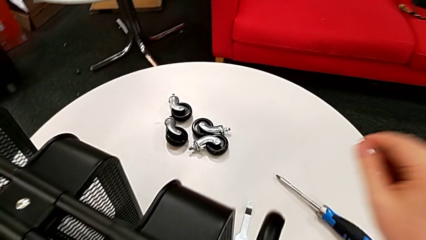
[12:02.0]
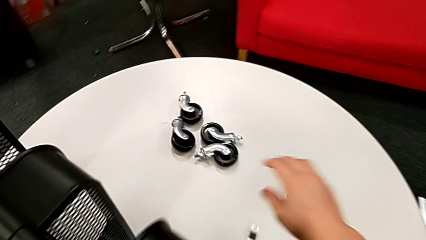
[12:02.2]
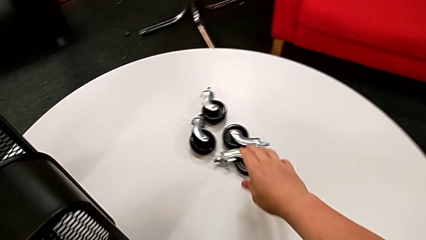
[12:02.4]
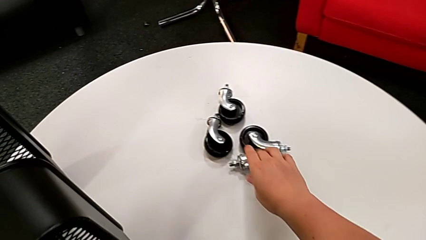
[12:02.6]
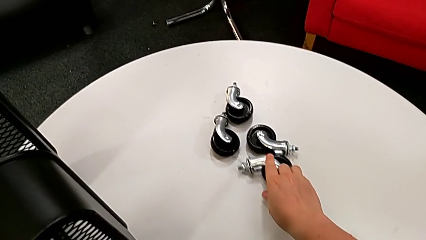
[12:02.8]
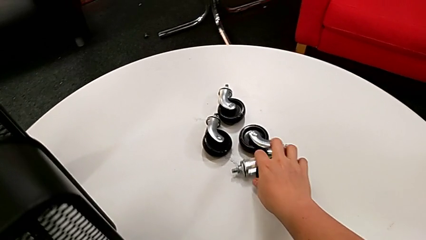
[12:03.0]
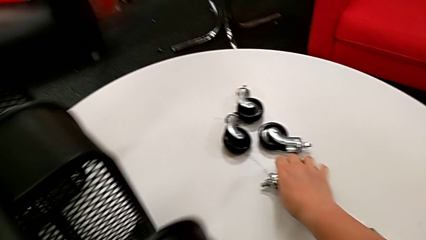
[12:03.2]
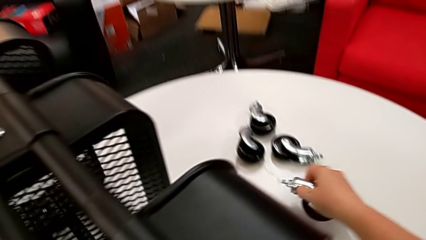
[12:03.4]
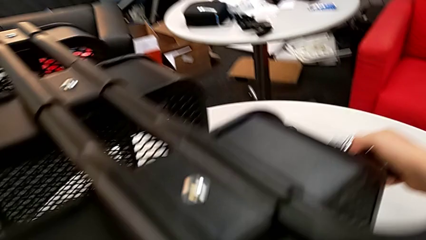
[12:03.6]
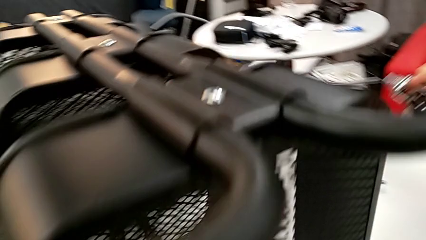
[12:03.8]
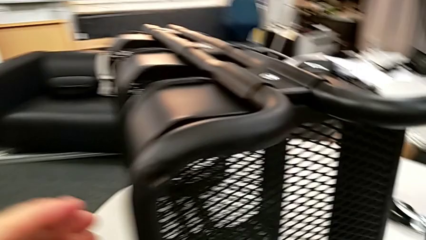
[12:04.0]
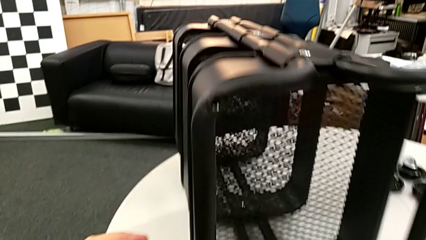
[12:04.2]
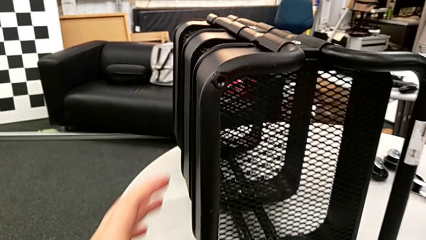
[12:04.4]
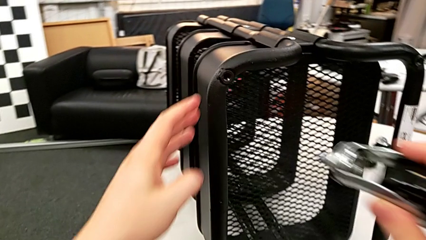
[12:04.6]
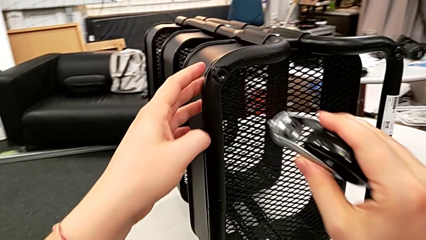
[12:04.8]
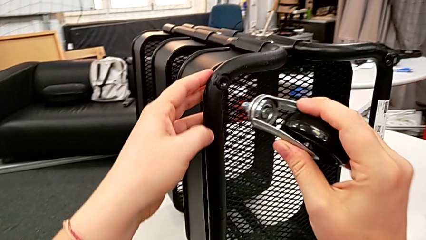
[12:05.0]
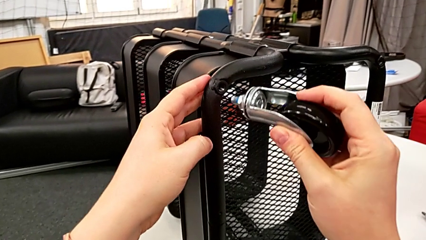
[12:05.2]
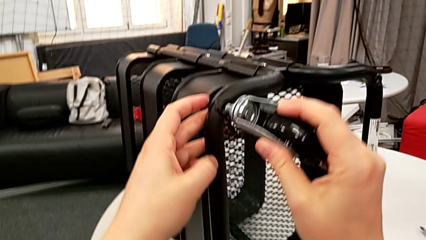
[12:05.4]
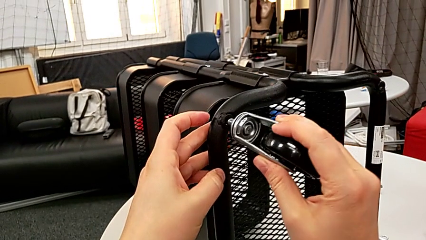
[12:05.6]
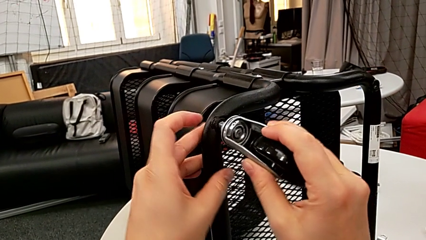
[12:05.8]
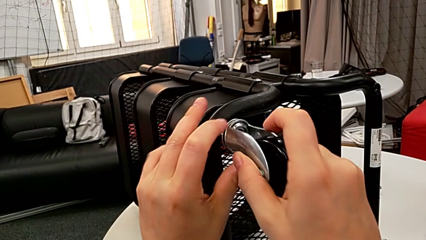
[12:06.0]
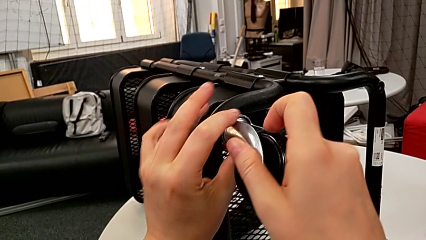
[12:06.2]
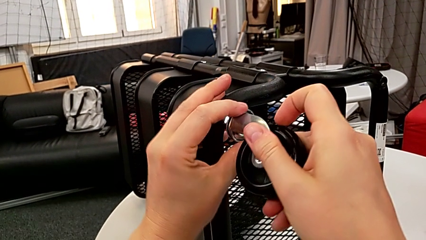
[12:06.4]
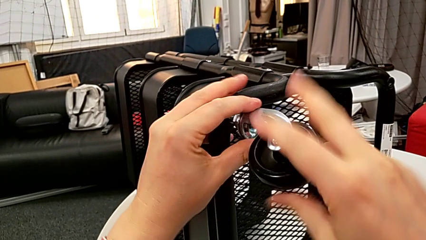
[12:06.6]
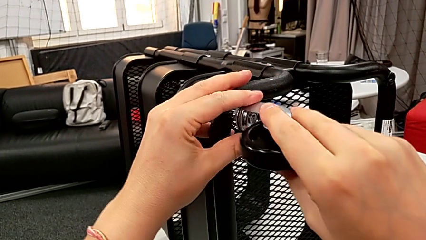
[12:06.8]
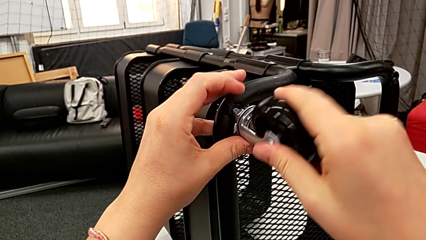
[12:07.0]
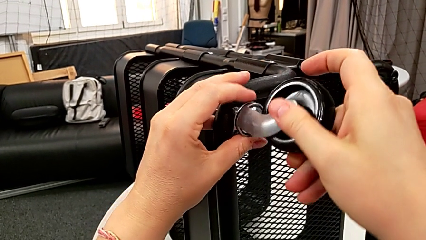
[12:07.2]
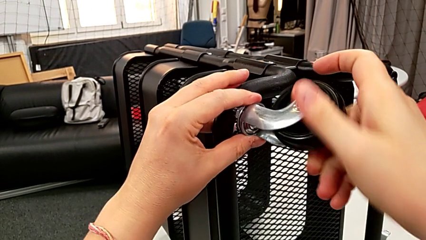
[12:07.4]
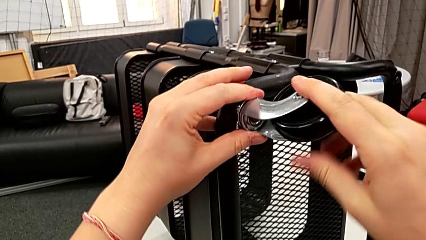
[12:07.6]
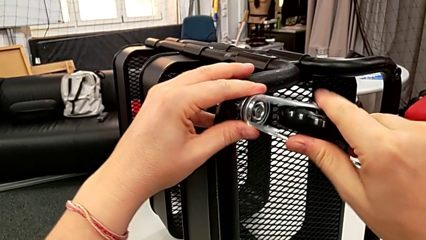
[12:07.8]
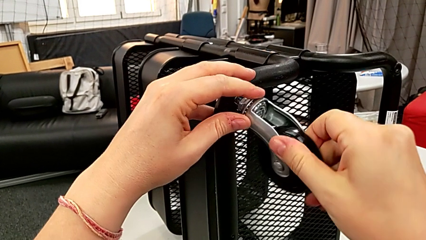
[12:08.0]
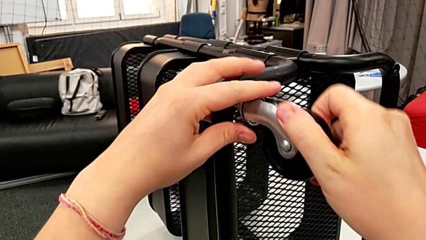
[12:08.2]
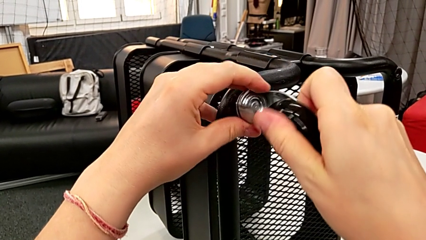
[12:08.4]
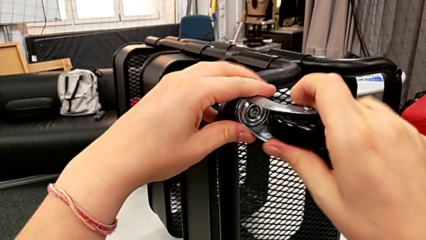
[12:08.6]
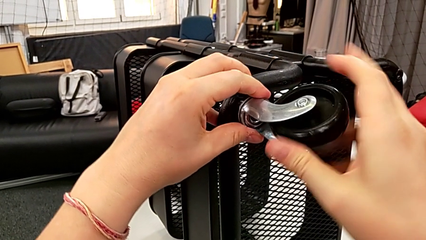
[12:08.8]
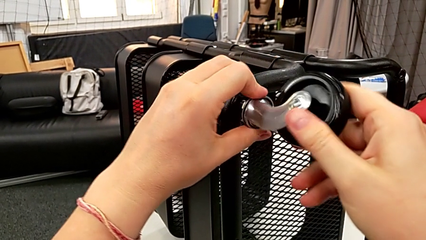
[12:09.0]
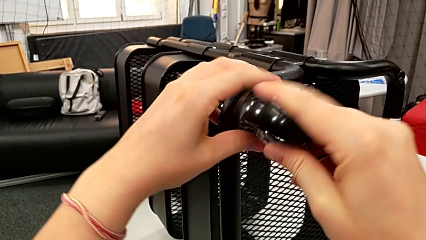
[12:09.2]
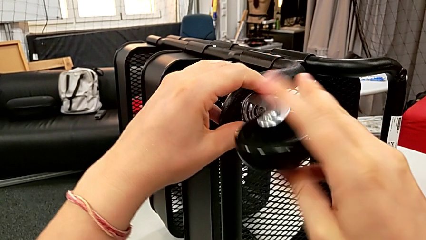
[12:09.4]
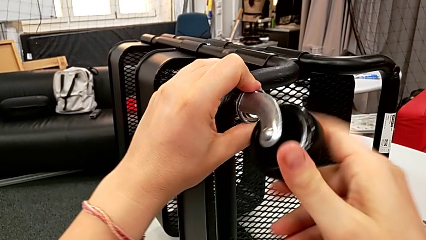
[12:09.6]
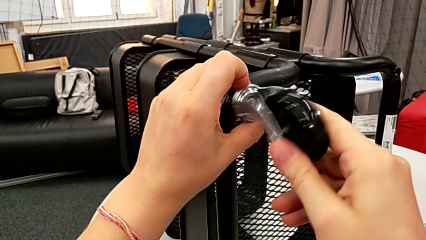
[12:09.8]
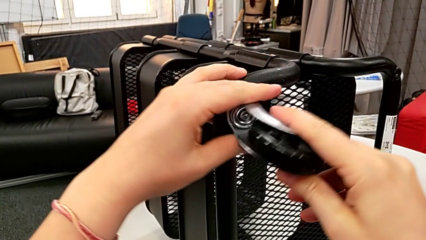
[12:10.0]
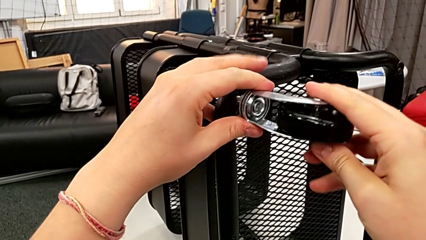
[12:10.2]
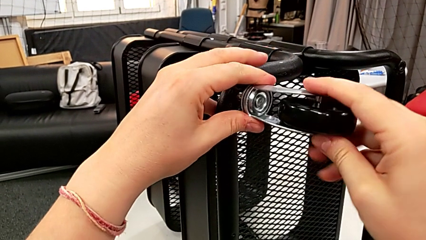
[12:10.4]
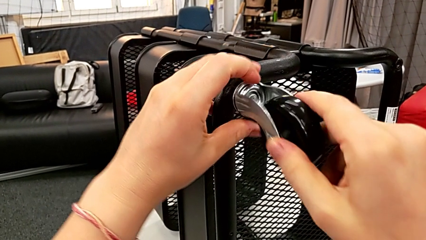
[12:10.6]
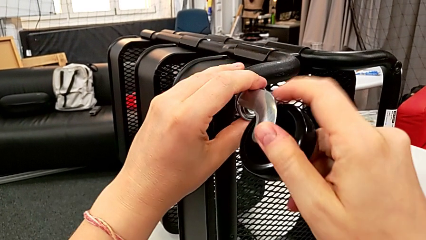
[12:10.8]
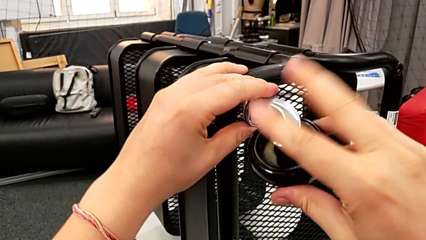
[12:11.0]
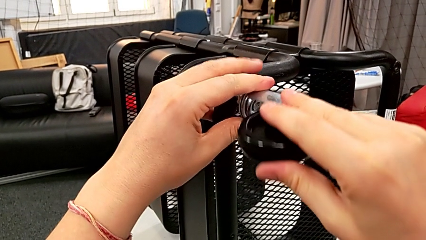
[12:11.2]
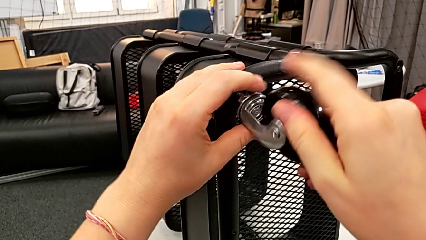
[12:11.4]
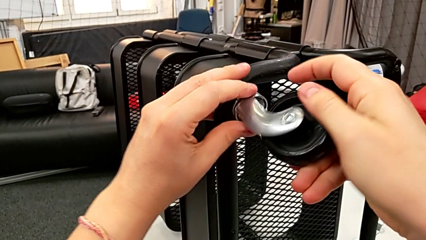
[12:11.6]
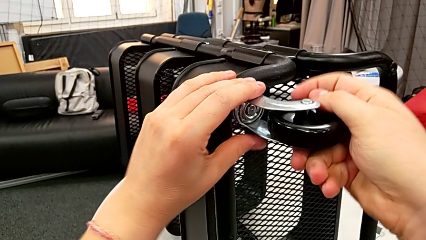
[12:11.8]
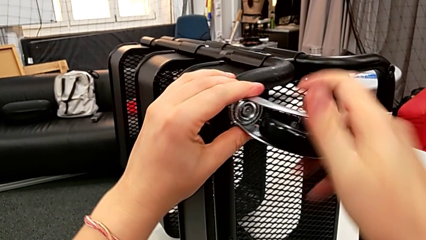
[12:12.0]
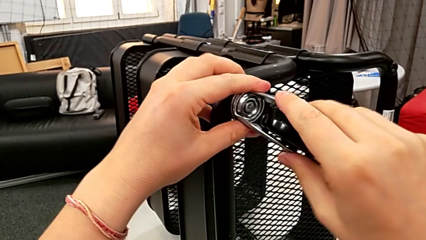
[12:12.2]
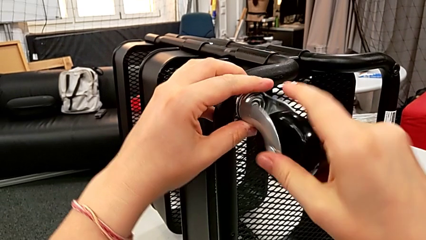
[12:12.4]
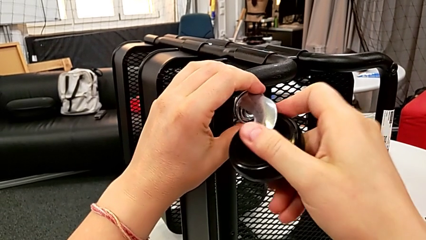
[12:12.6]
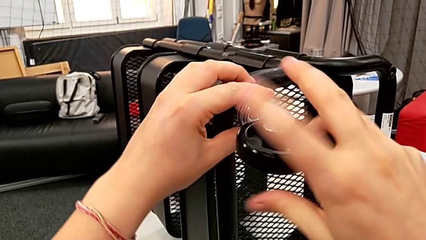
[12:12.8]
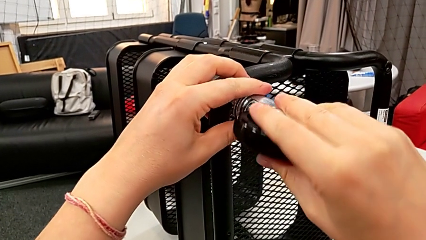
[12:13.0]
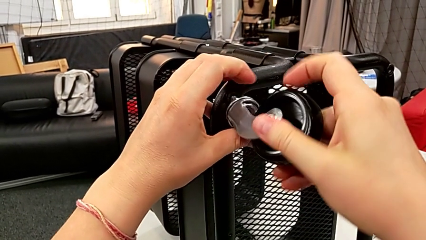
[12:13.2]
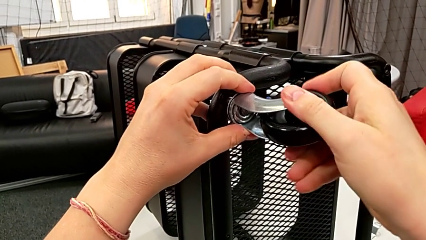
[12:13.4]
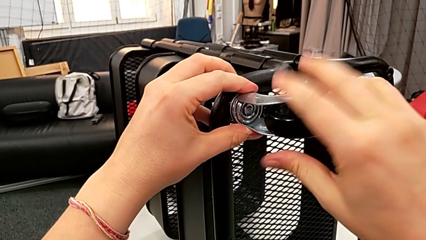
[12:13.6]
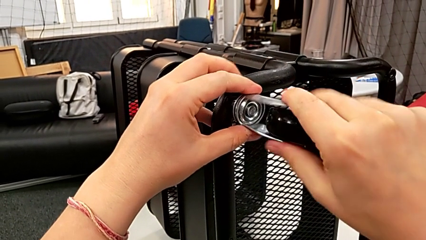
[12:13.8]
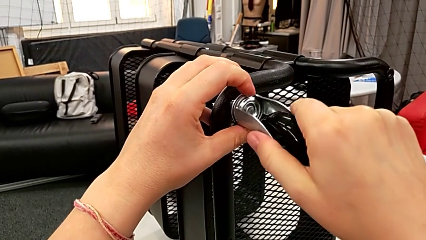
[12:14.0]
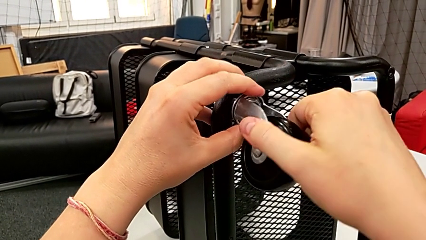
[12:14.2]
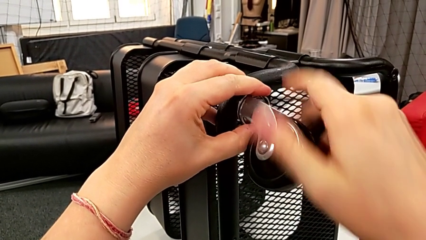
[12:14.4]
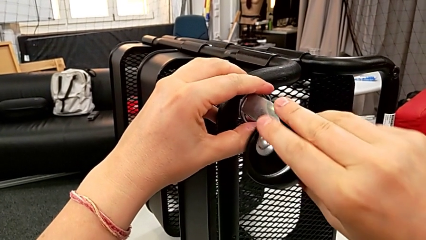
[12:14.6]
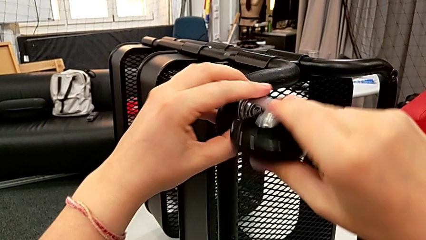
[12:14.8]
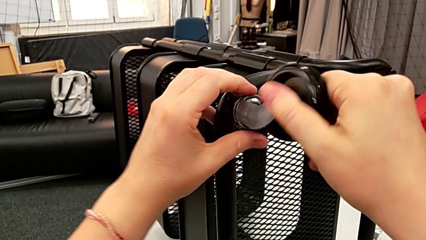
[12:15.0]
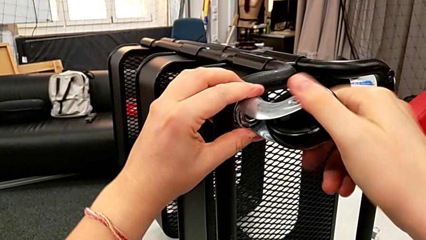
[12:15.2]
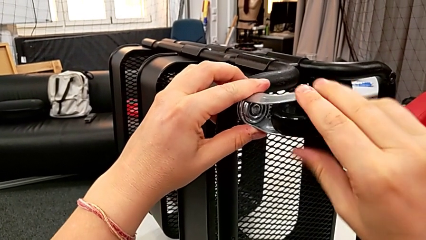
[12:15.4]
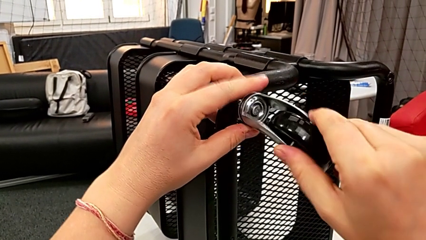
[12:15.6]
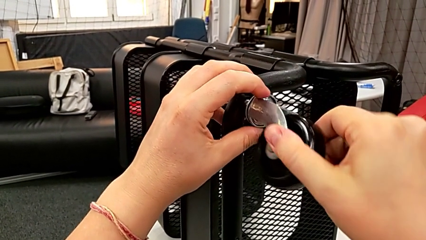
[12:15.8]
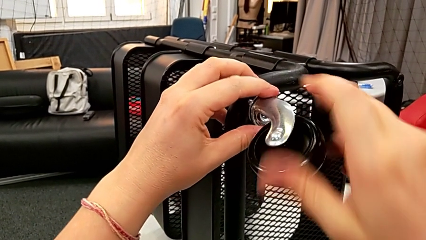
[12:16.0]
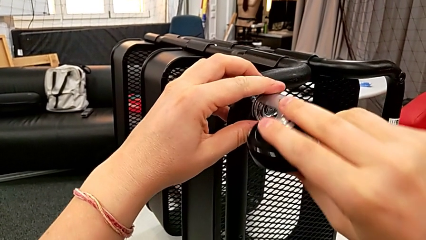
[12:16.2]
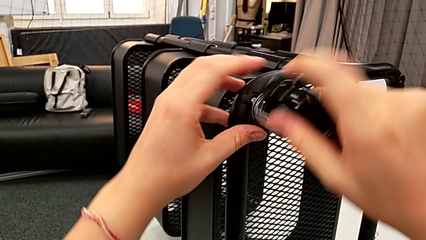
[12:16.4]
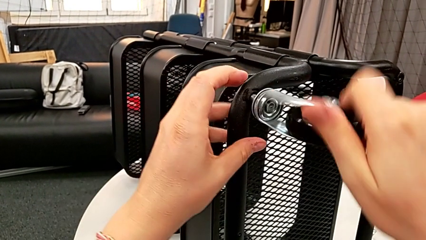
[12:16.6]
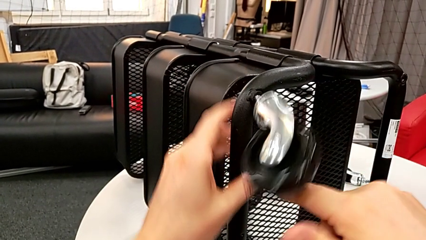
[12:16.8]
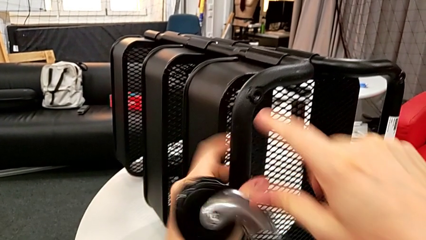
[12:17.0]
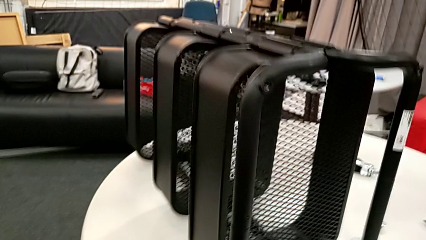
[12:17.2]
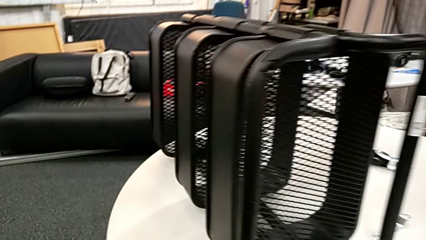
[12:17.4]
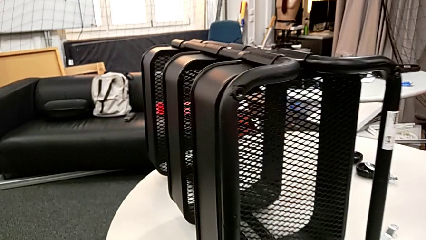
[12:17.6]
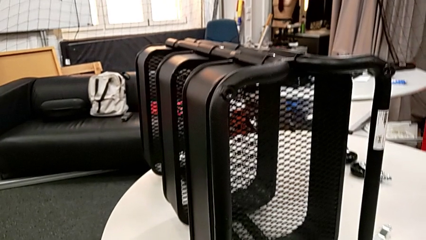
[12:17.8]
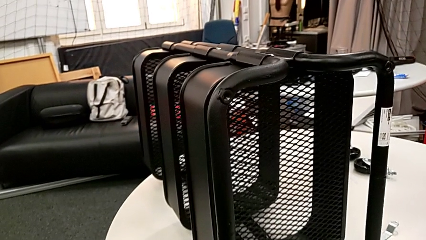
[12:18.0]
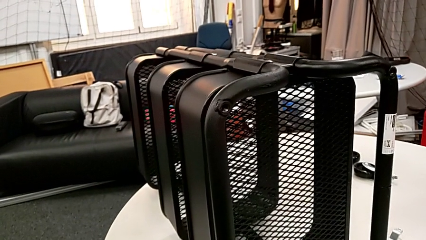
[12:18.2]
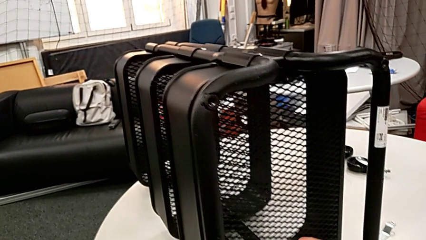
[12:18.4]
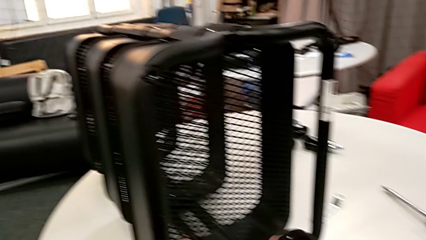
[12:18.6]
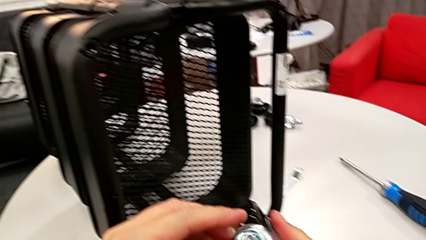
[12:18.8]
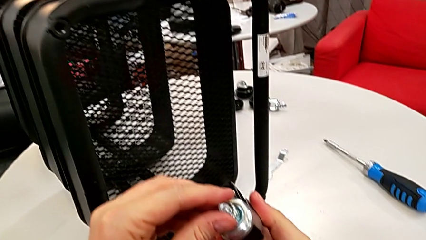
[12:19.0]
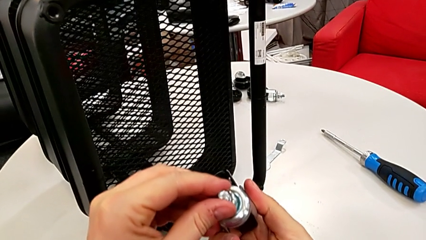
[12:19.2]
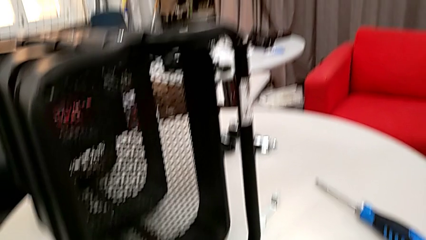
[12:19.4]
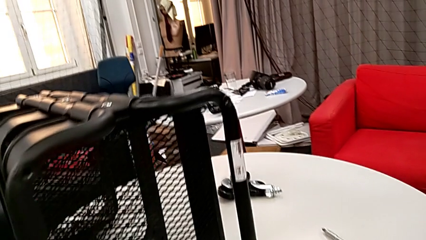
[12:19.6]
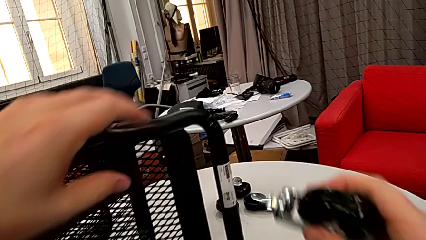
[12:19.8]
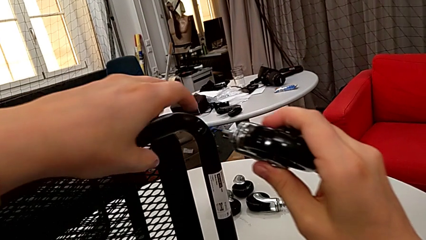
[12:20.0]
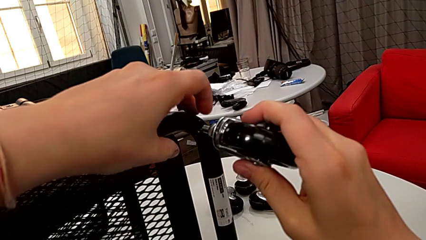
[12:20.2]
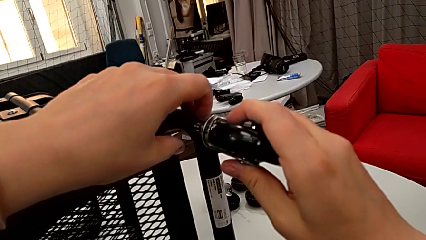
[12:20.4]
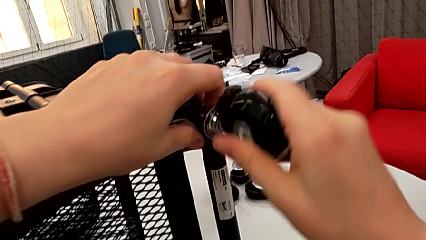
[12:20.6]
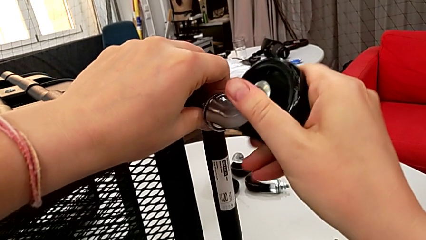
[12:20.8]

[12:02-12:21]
The camera wearer is screwing the first wheel.
